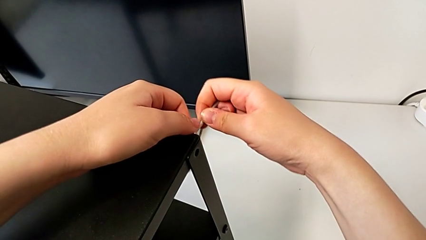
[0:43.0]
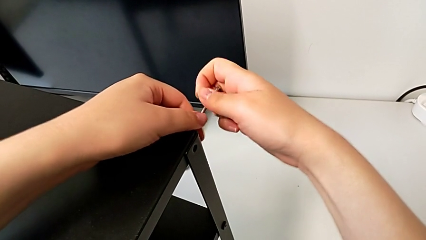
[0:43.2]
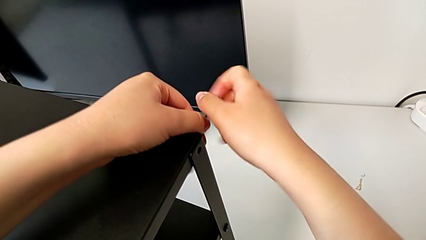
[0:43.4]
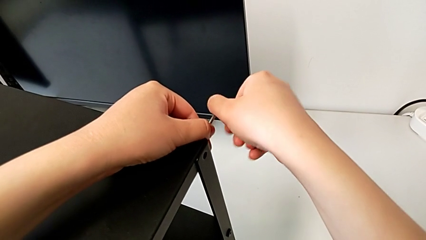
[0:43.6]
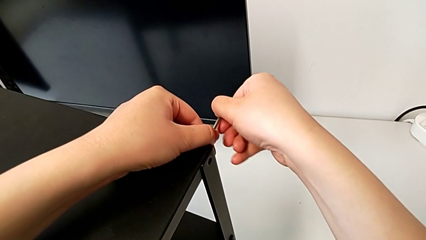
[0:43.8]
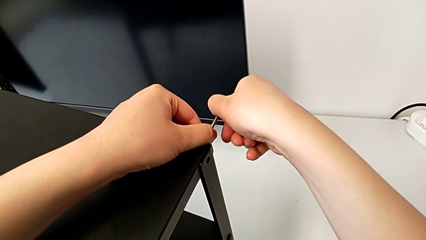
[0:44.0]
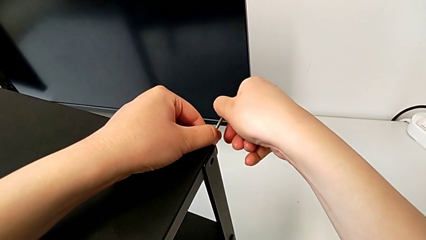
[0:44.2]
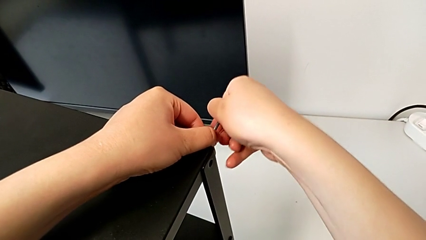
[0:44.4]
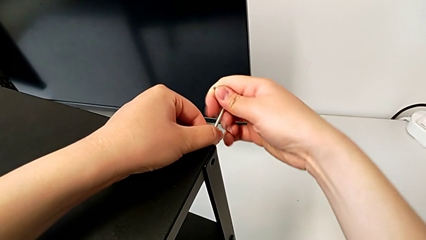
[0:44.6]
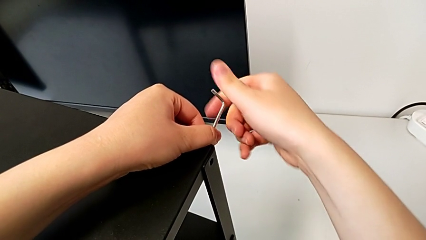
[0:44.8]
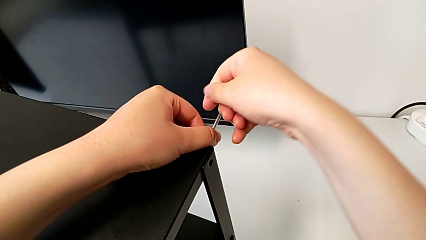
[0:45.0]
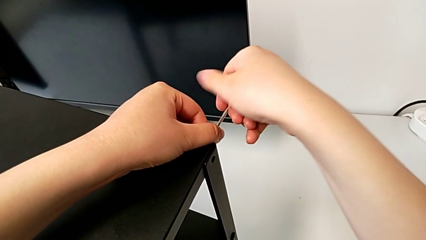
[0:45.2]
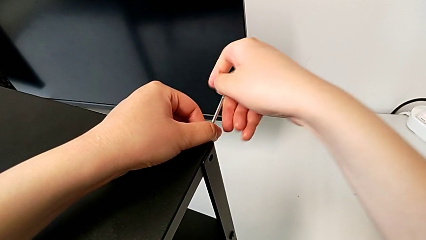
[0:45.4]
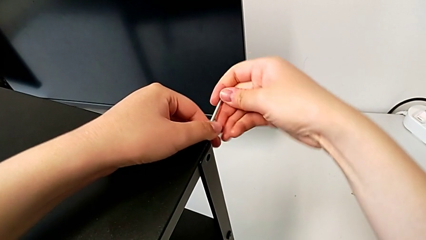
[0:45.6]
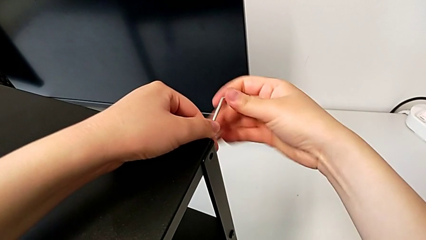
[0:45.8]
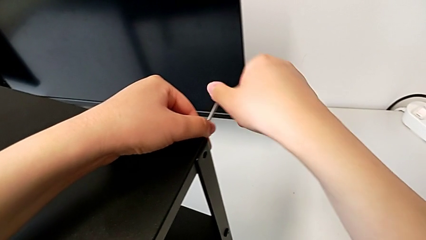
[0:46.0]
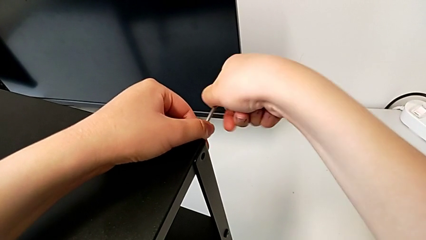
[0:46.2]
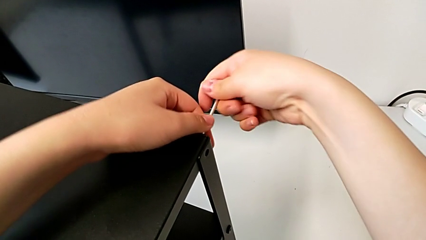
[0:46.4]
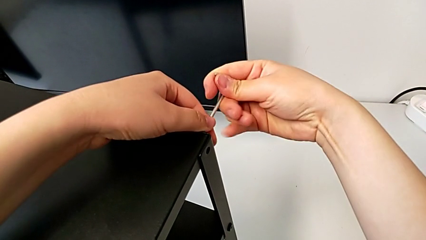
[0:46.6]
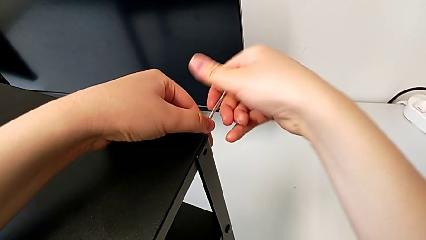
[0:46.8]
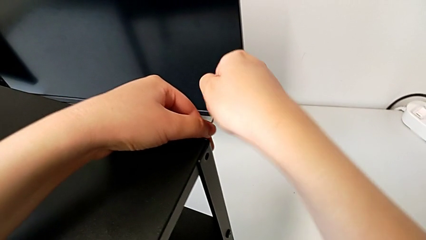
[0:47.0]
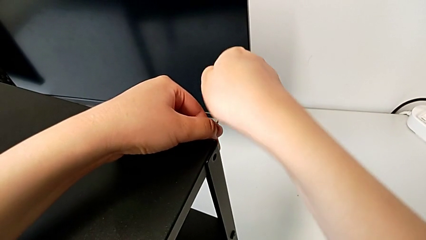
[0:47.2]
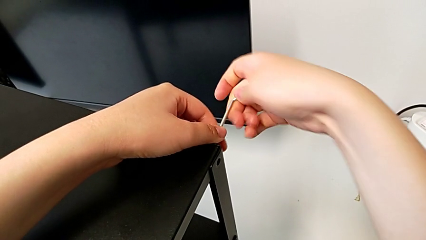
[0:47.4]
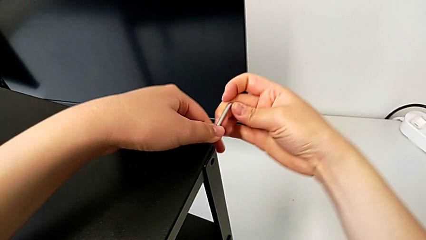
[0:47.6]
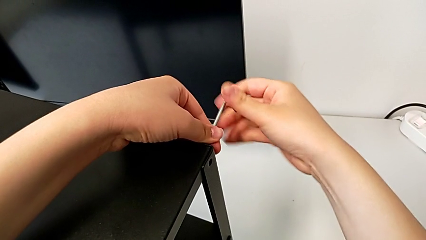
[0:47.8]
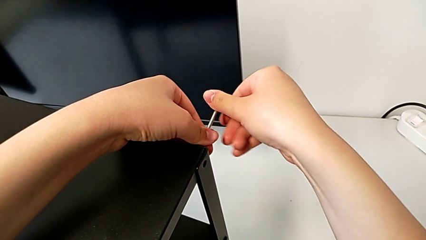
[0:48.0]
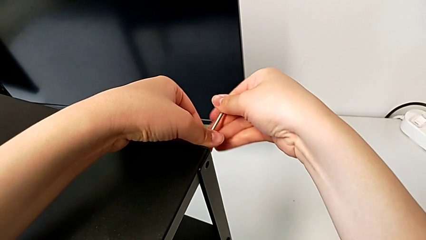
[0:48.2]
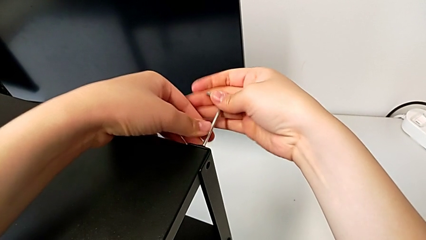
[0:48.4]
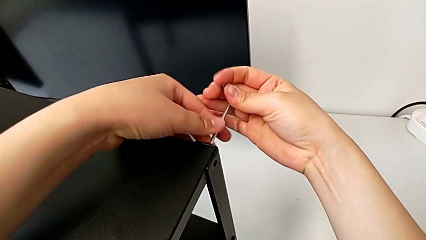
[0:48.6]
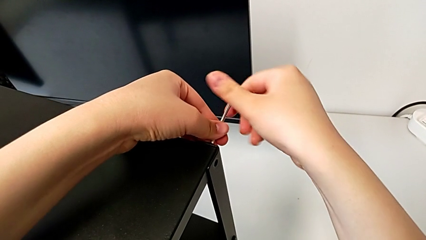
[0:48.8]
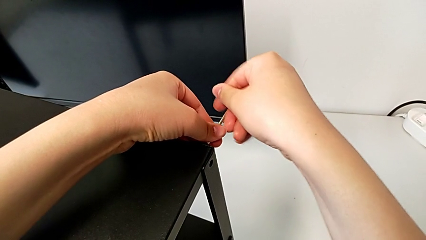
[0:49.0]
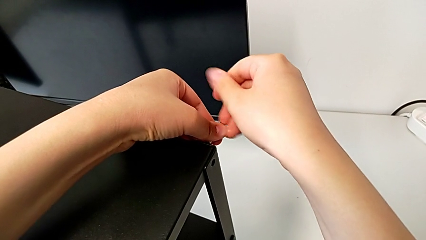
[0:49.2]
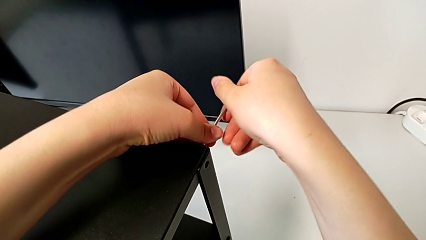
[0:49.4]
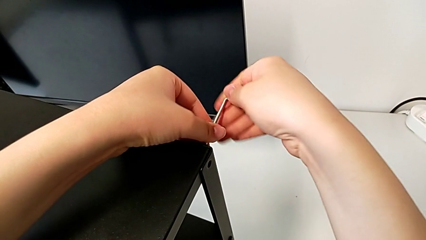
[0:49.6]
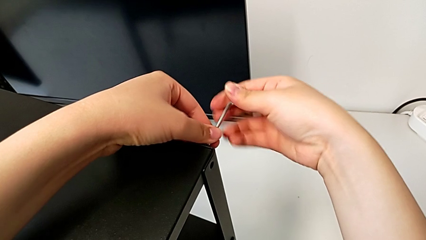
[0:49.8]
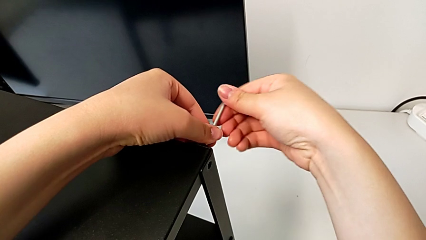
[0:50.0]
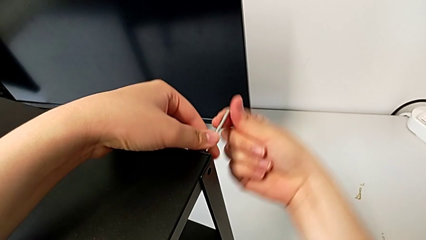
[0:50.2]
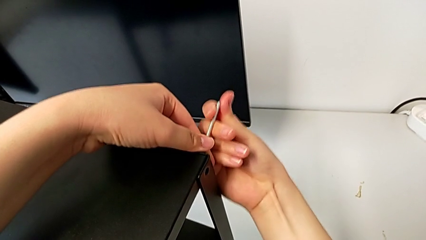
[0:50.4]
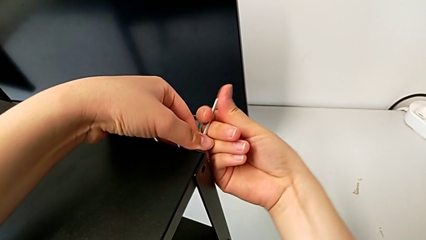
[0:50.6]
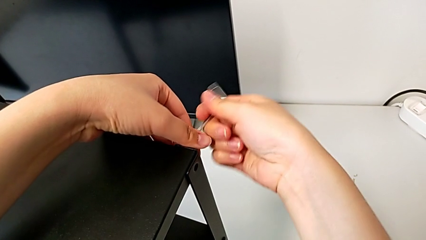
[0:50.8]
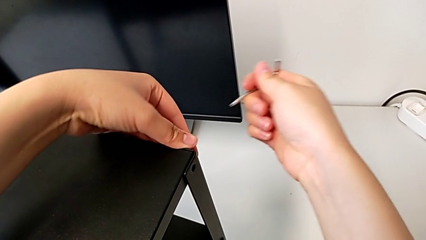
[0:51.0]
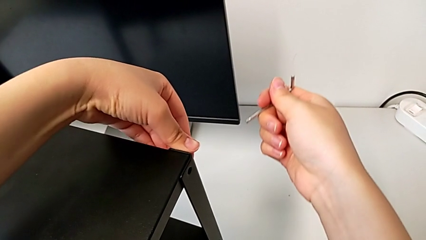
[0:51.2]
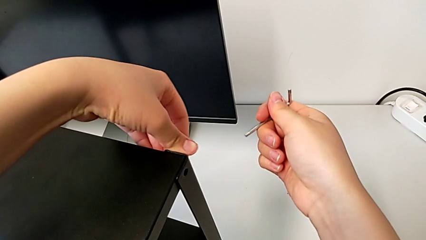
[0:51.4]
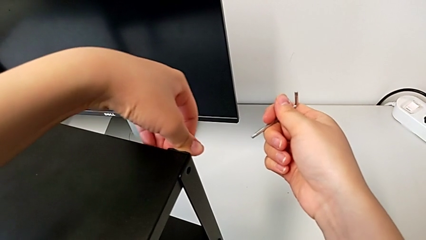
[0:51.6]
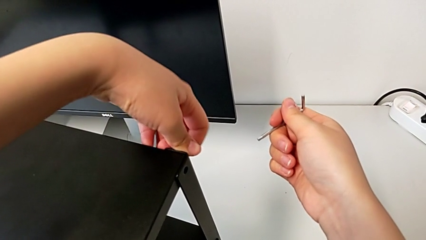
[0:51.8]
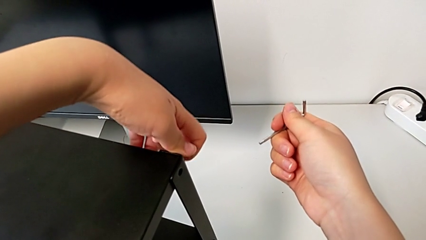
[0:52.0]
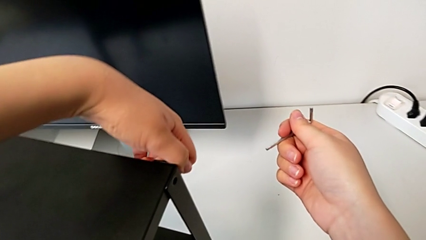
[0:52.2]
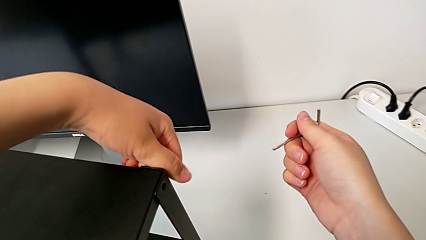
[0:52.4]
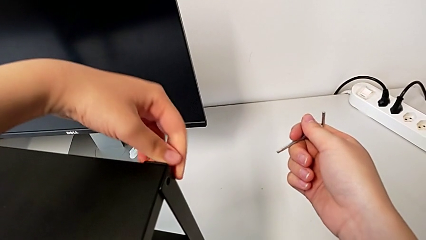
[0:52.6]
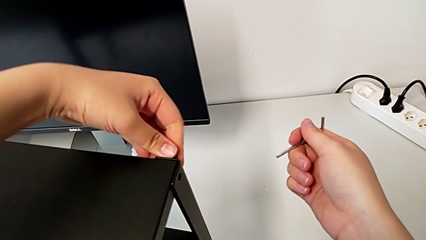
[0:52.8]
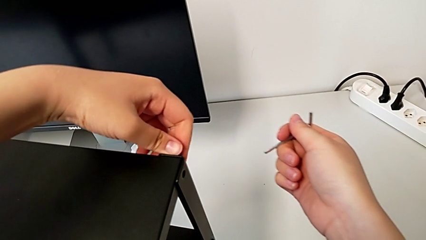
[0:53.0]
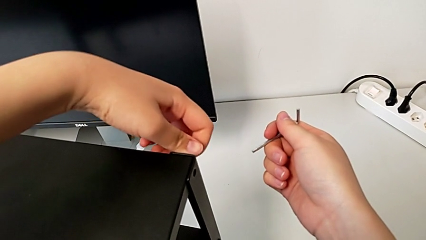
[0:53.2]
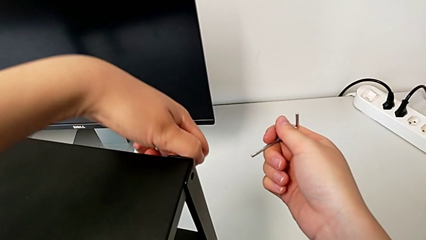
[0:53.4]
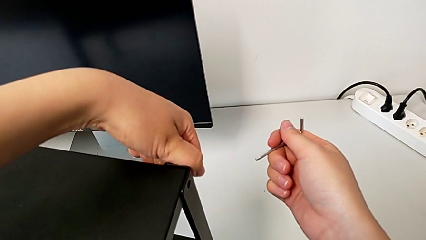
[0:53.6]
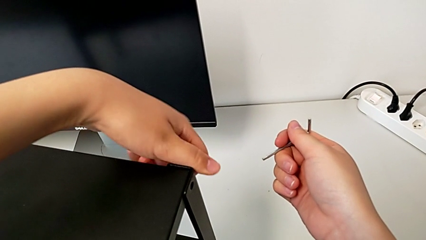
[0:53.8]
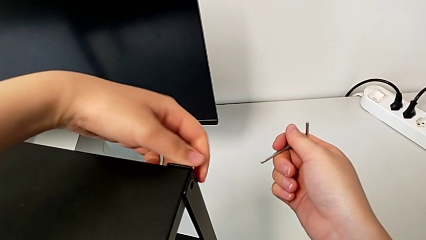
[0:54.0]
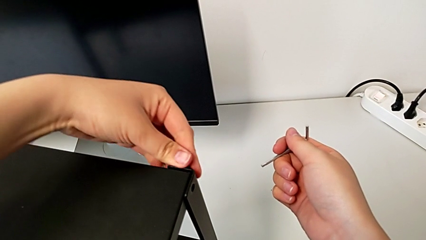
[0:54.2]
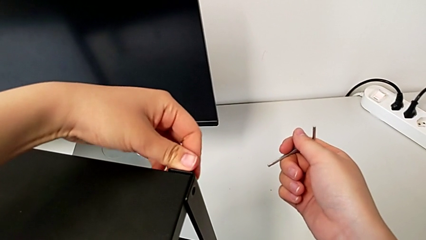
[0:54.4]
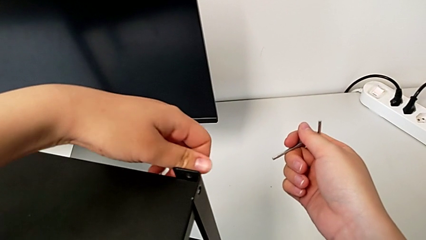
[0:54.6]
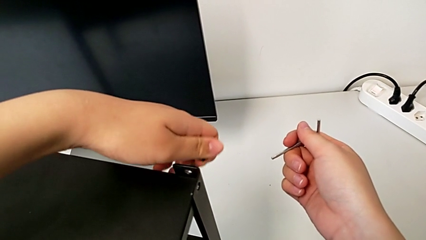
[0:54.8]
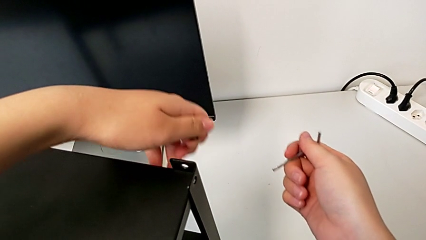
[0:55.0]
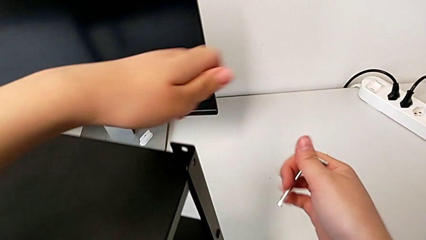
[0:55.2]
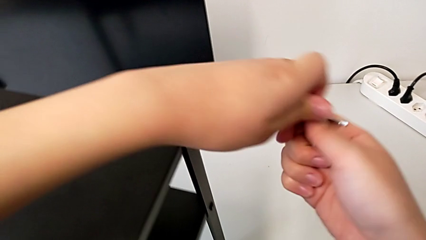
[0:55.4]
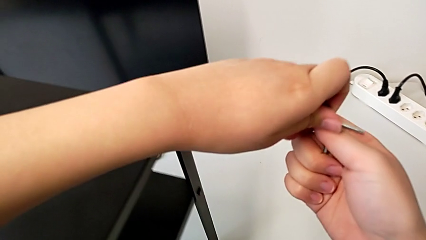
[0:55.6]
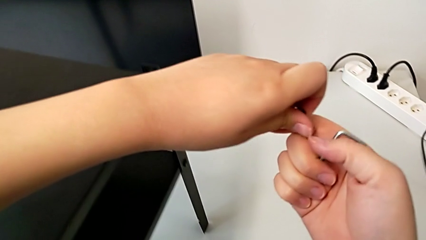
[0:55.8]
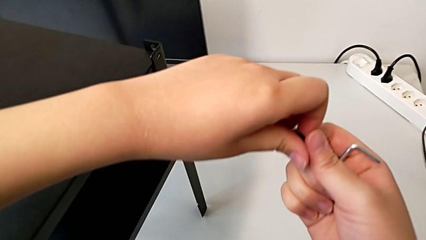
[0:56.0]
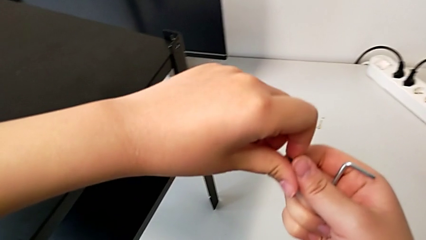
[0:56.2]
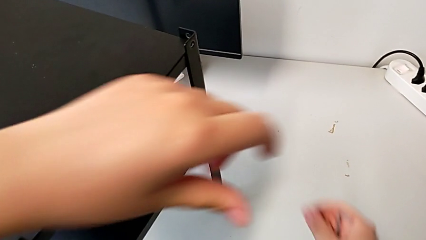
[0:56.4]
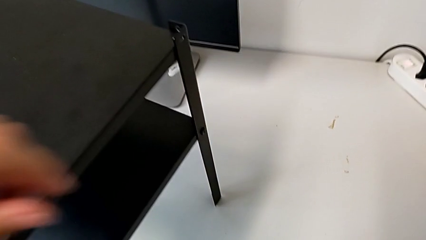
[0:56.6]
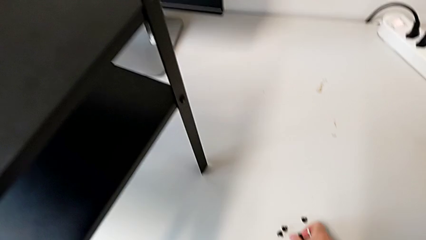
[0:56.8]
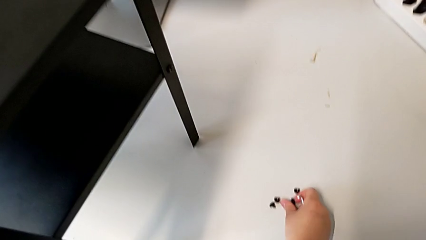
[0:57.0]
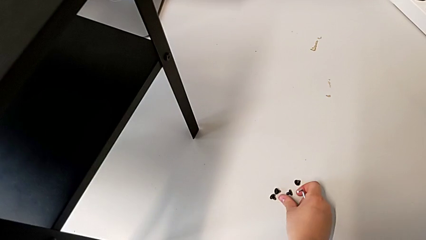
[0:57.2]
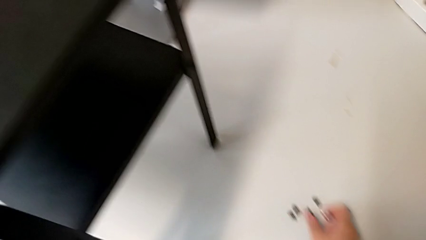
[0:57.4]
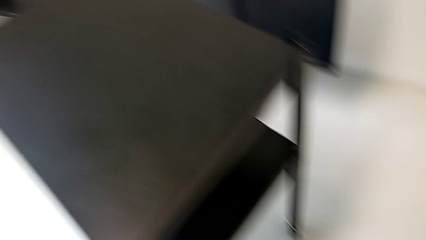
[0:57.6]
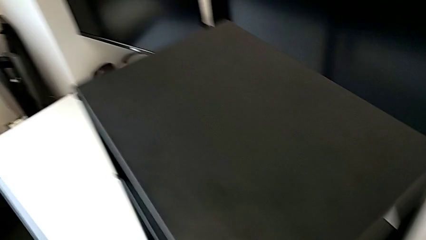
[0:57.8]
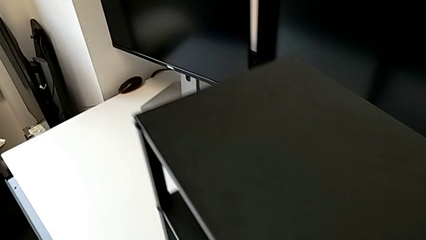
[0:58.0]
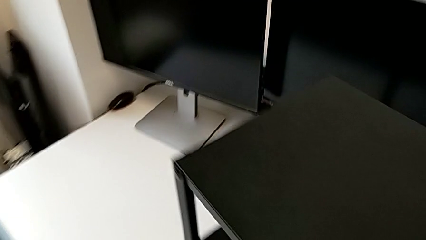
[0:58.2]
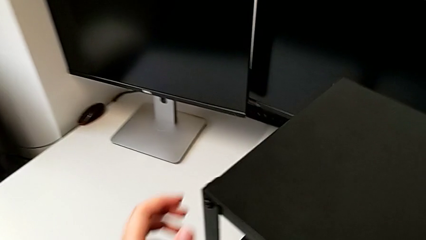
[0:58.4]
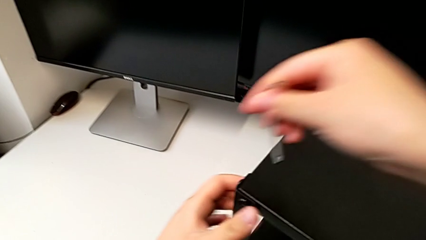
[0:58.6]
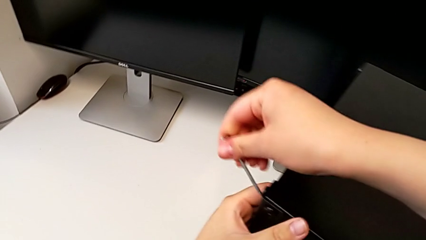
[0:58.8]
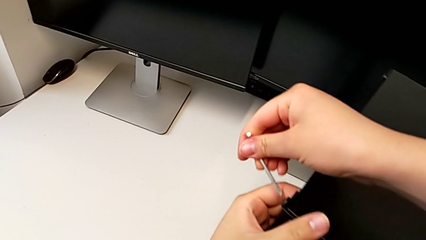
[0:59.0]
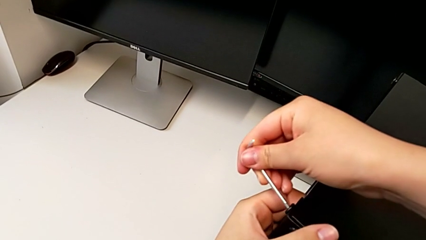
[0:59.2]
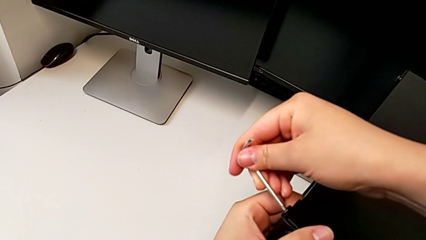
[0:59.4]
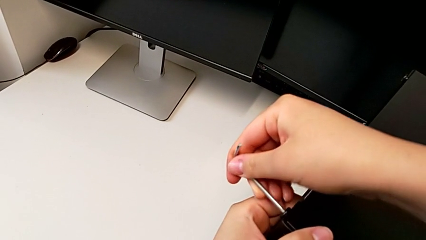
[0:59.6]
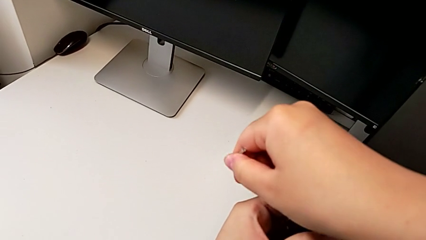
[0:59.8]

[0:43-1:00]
The camera wearer is disassembling the top table of the furniture. They unscrew the hex socket head, withdraw the Allen wrench, unscrew the hex socket head, disassemble it, place it and insert the Allen wrench.
